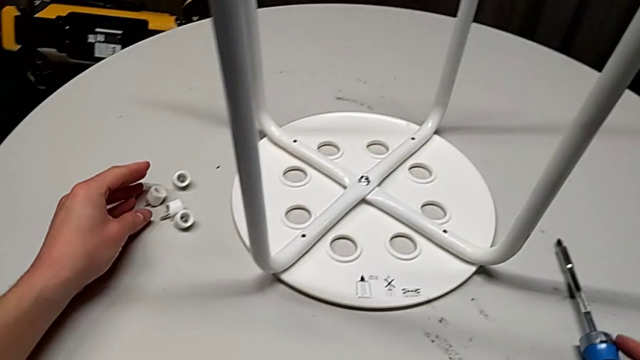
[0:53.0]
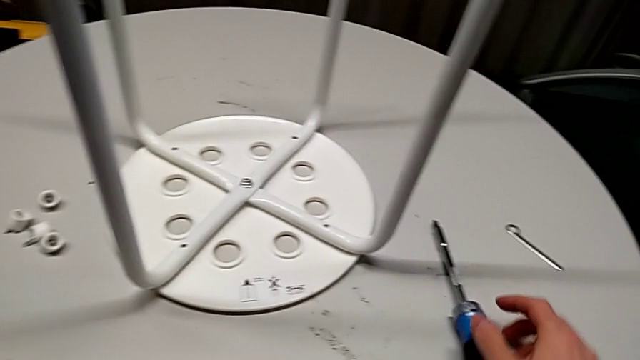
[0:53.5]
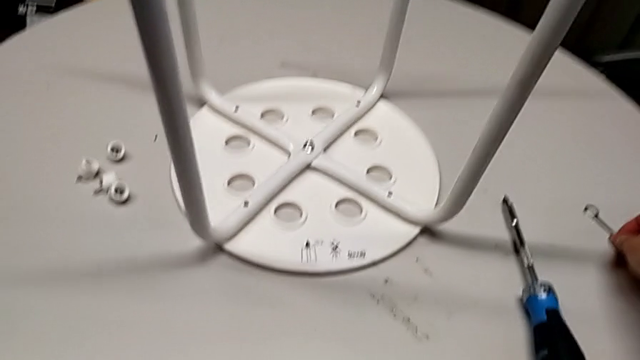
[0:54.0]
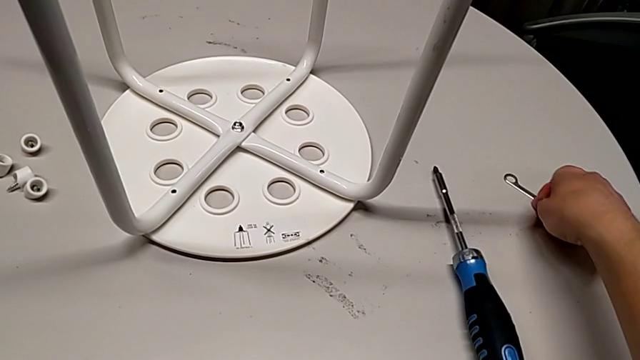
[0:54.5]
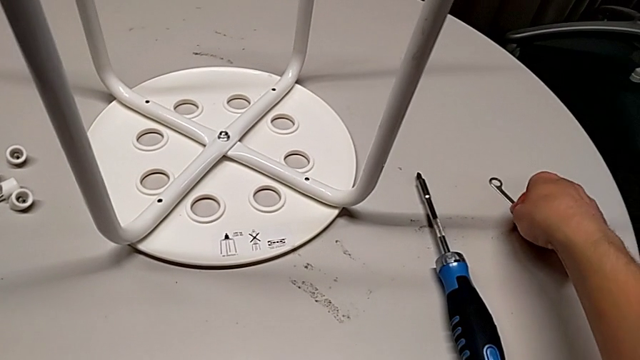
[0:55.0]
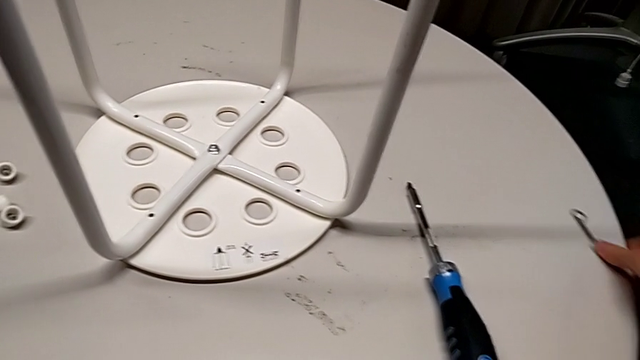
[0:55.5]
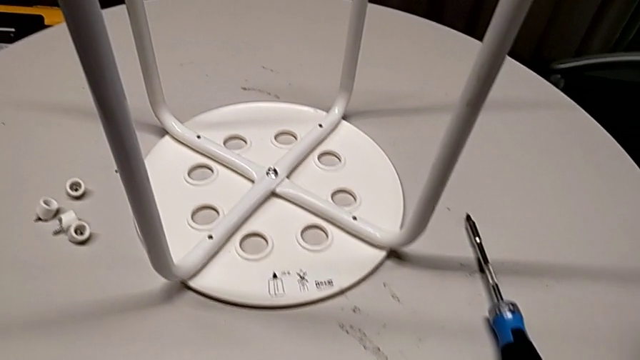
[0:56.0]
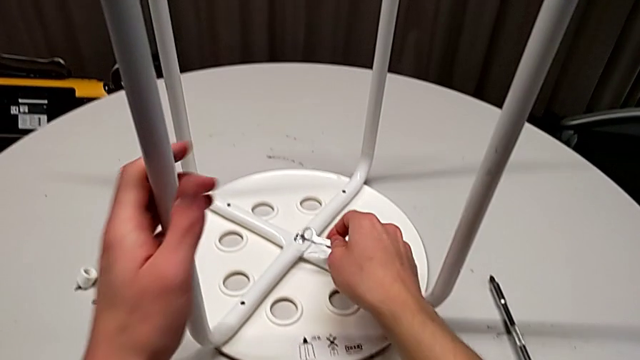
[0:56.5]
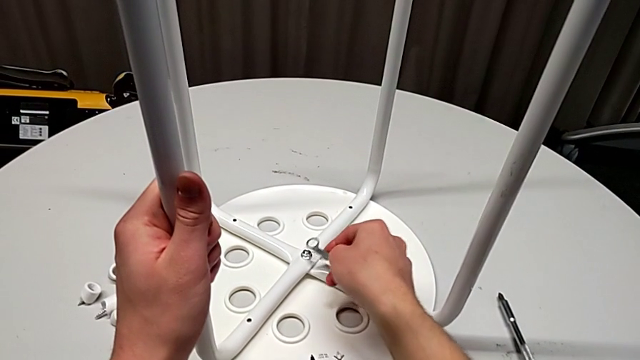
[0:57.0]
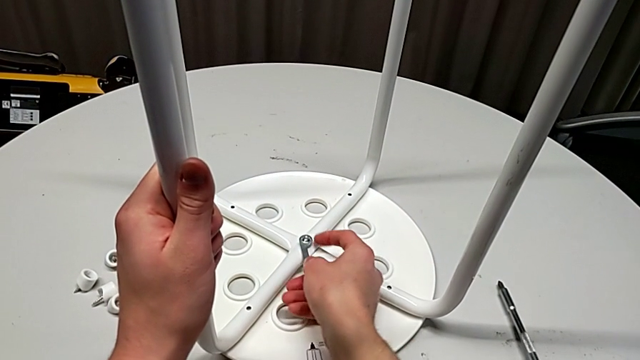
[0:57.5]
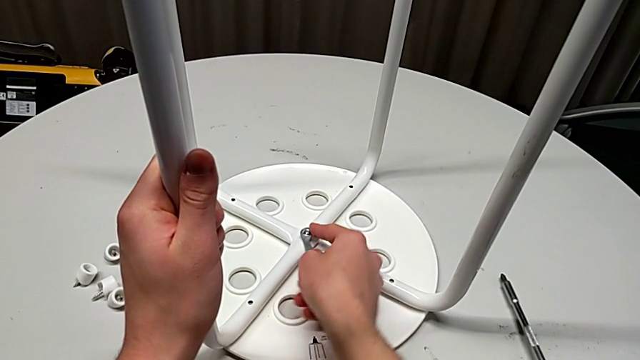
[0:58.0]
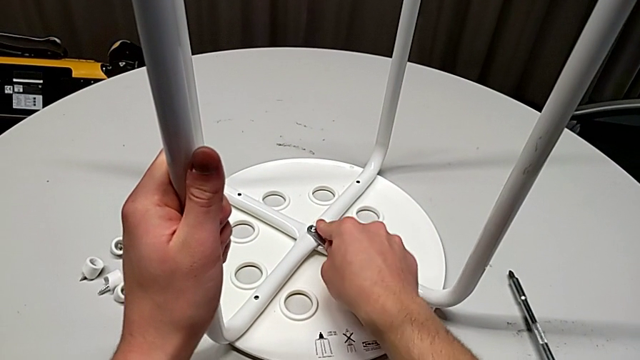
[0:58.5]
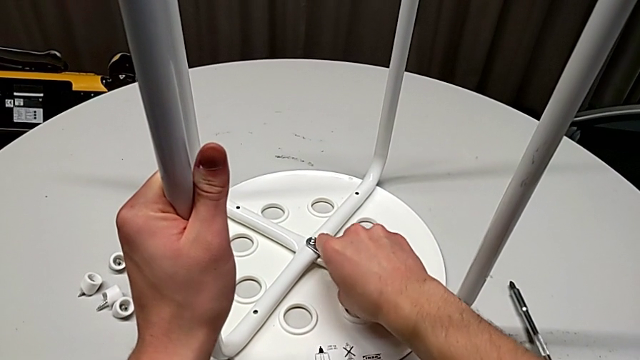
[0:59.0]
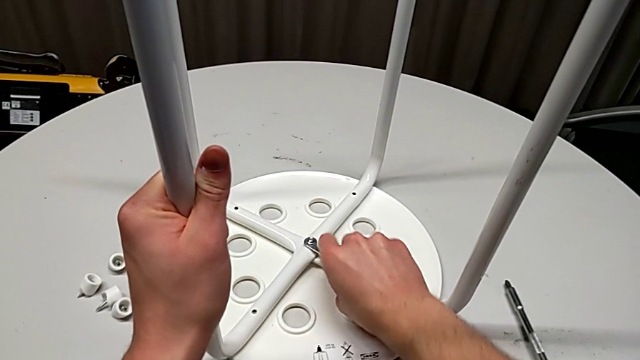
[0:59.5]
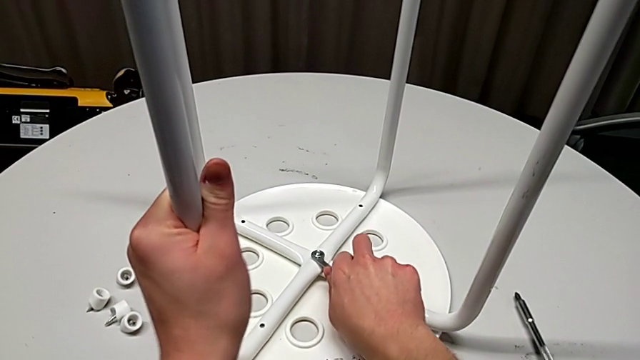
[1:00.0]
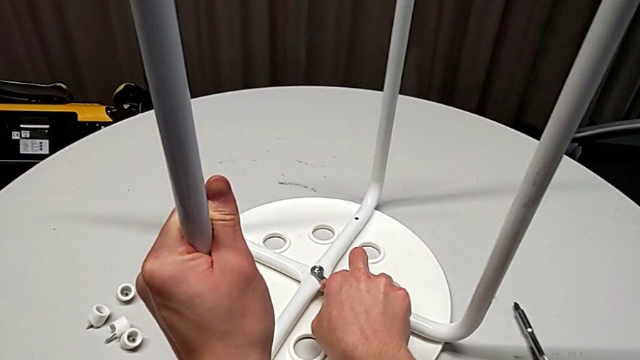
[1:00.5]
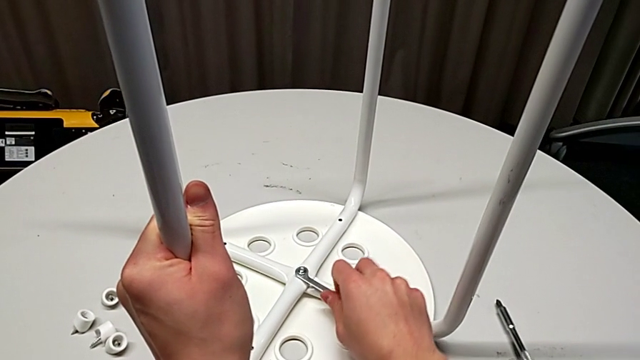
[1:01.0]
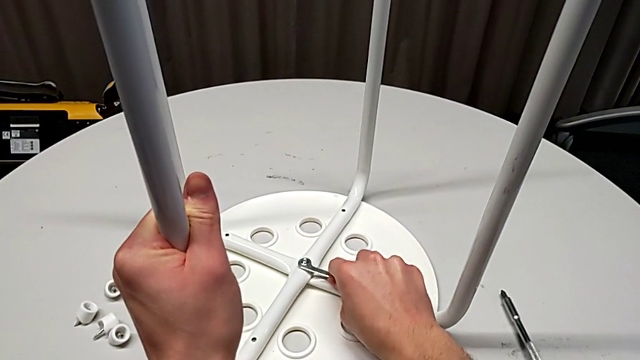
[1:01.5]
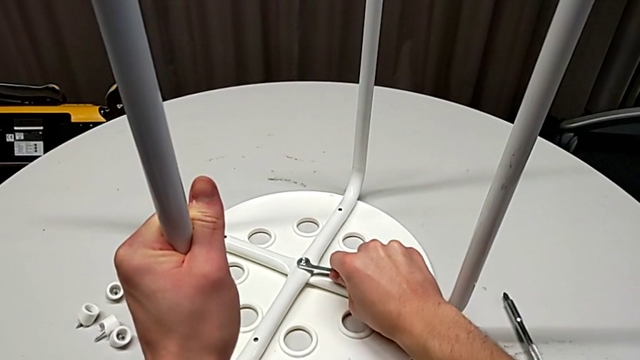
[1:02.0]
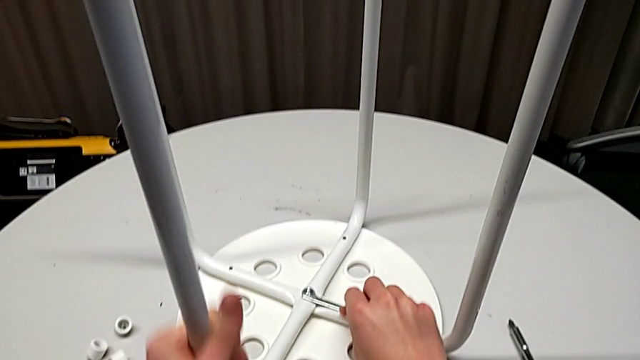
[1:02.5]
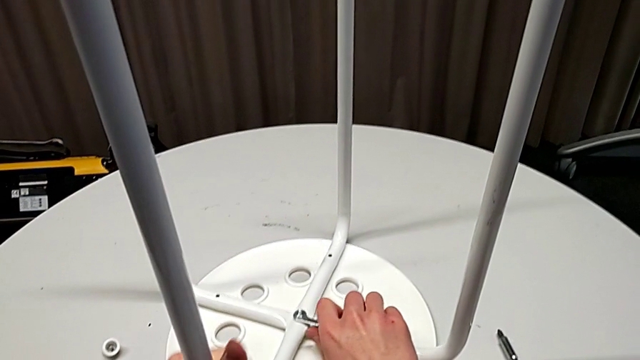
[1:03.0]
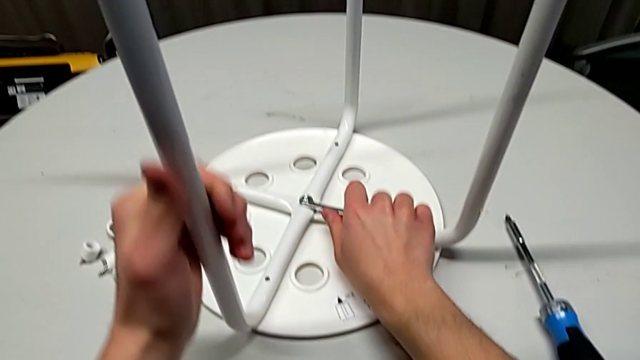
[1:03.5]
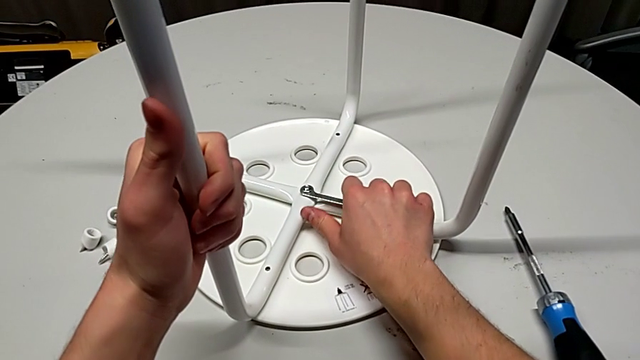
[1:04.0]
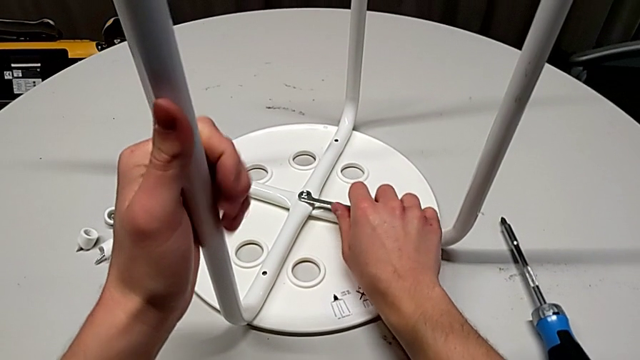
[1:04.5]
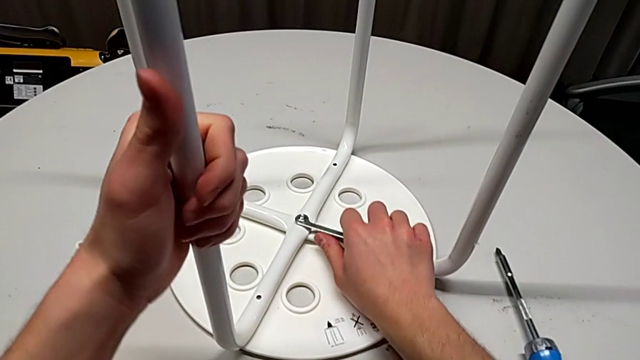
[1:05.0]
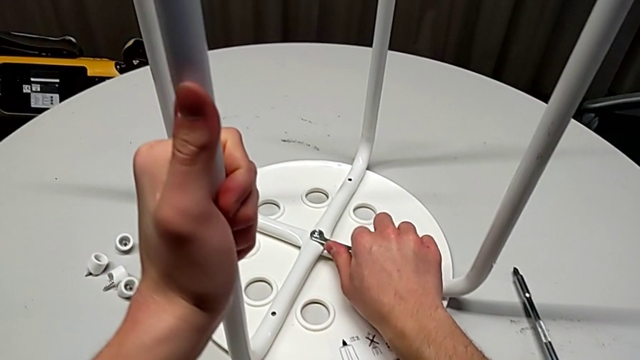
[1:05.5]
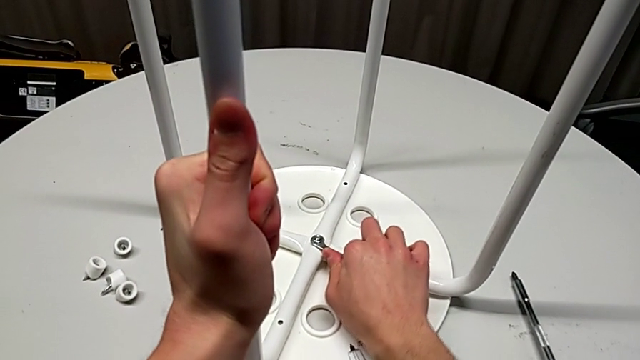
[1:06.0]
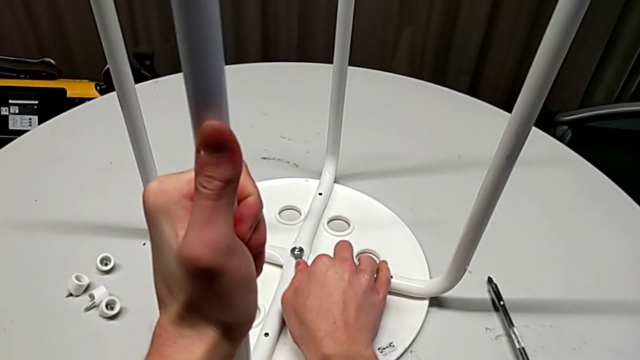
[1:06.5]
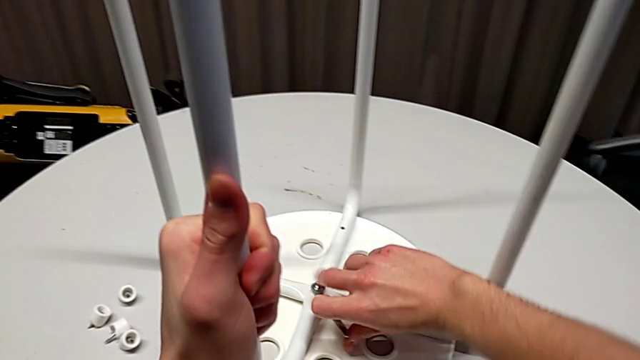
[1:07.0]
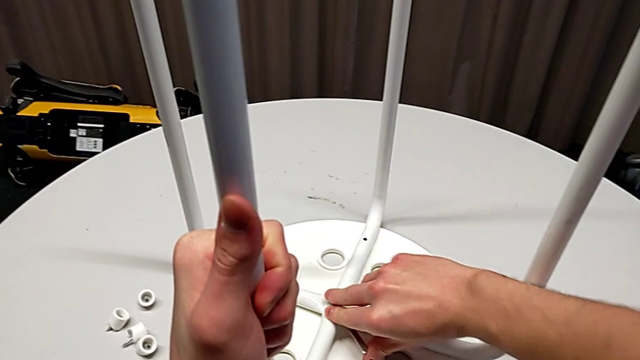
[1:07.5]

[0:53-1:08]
The camera wearer is disassembling the middle hex socket. They grab the hexagonal wrench, slide it, insert the middle hex nut and wrongly disassemble the hex nut with the right hand.

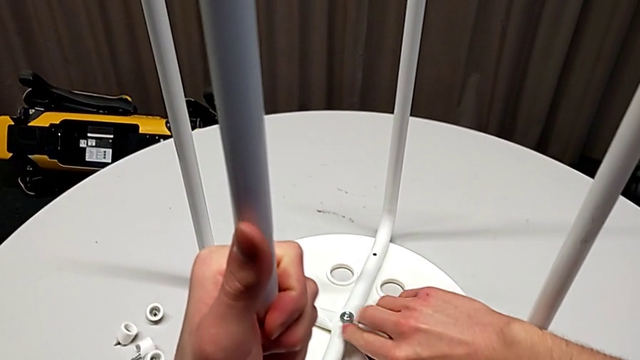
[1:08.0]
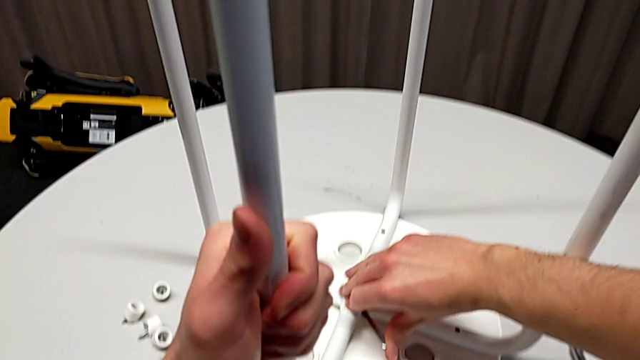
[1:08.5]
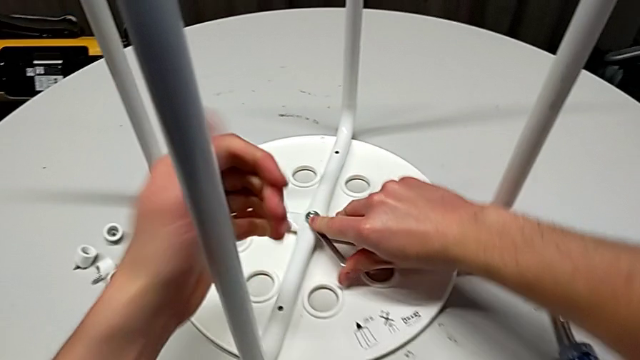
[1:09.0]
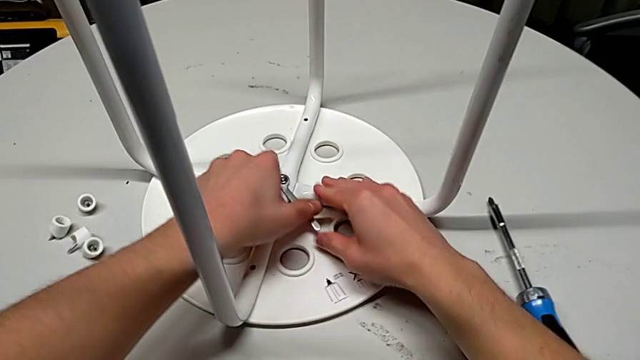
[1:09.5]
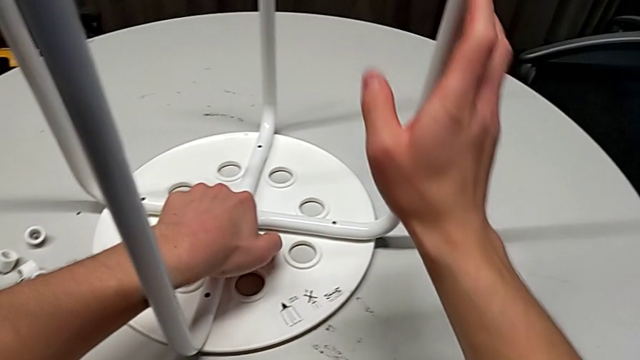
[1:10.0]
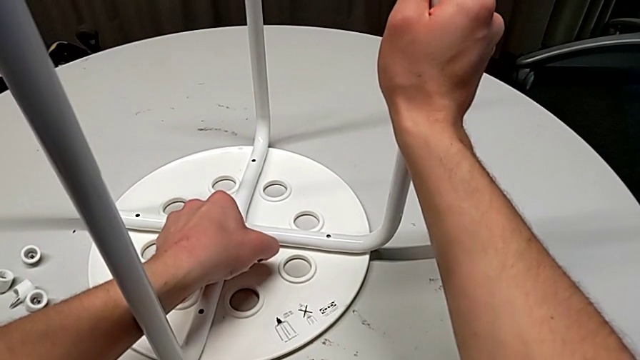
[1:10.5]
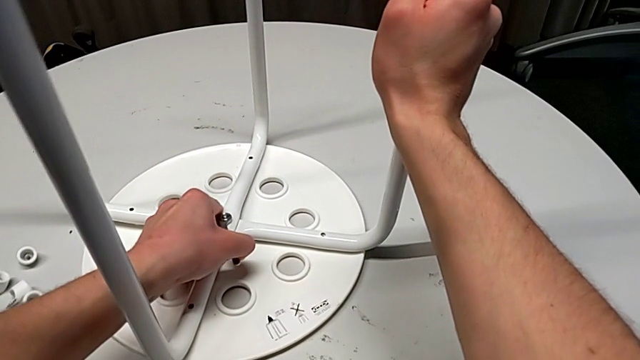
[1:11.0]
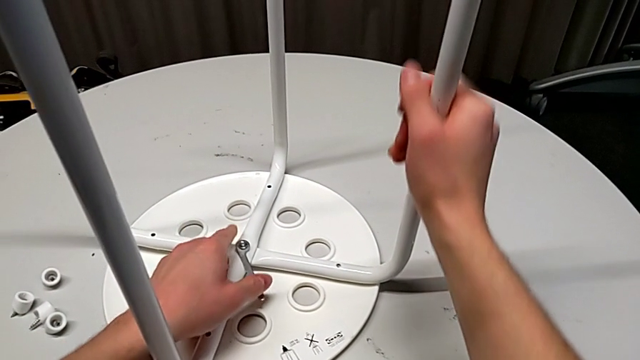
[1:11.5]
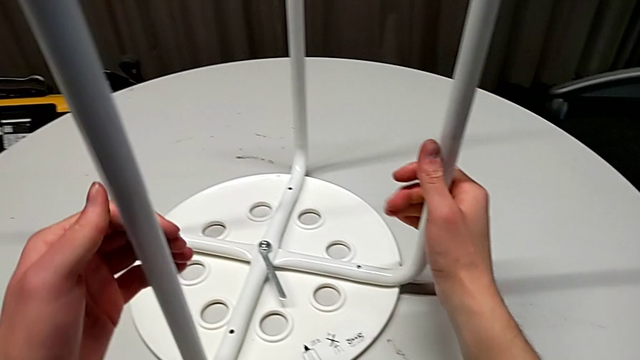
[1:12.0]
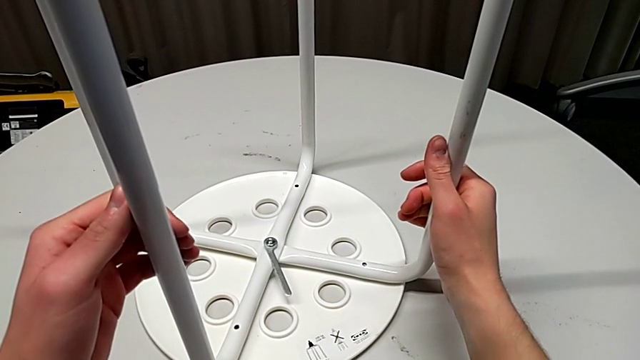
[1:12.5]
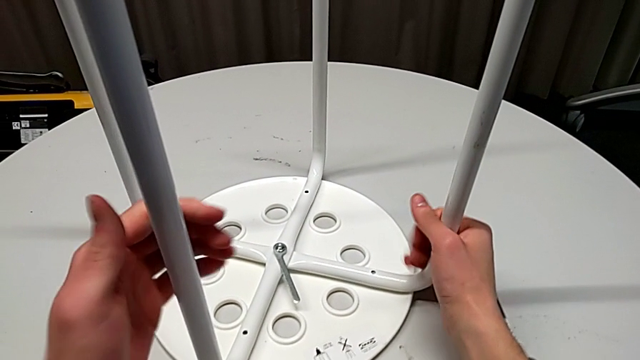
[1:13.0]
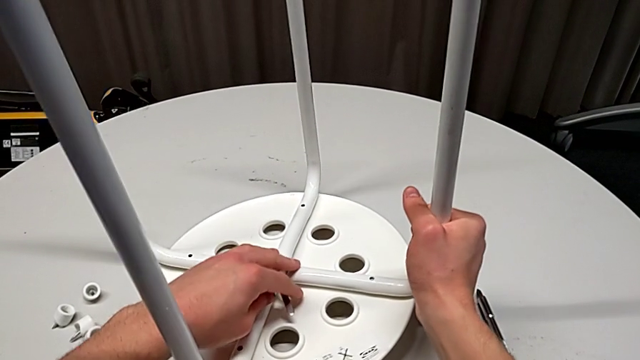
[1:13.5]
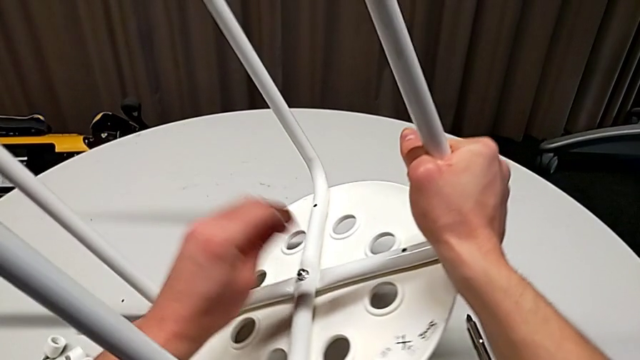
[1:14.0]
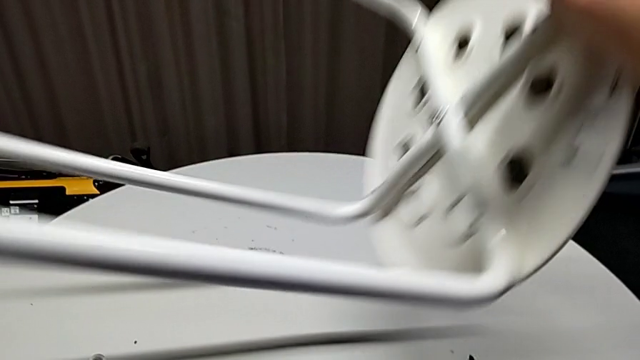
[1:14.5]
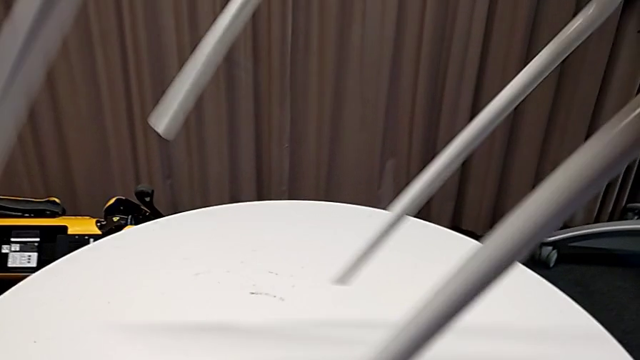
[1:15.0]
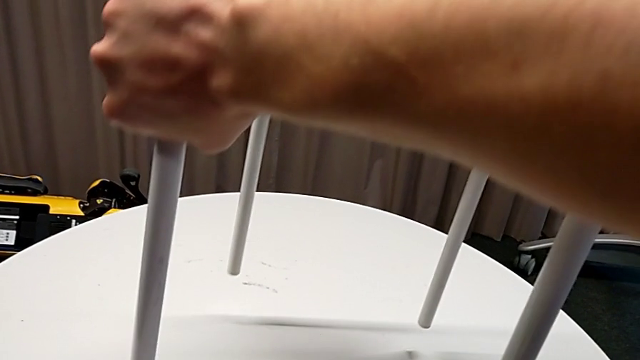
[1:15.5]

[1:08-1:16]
The camera wearer is disassembling the middle hex socket. They grab the hexagonal wrench with the left hand, hold the stool and rotate it.
